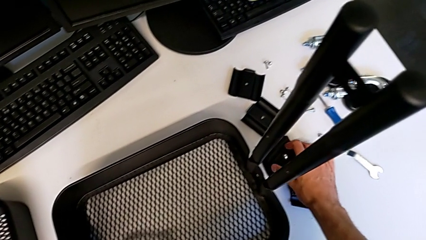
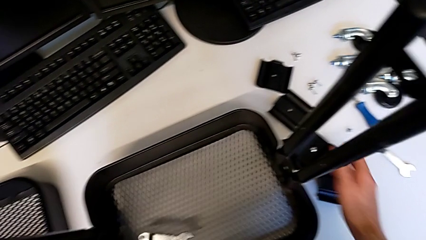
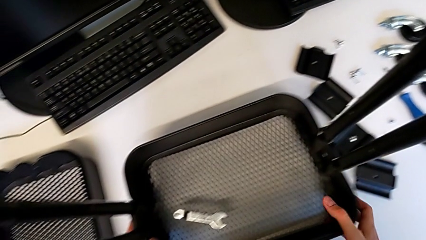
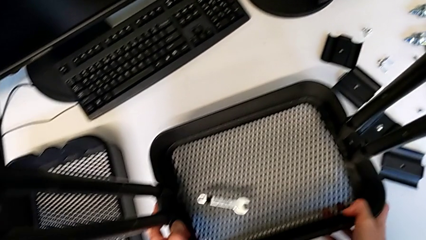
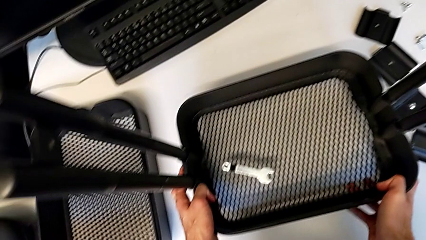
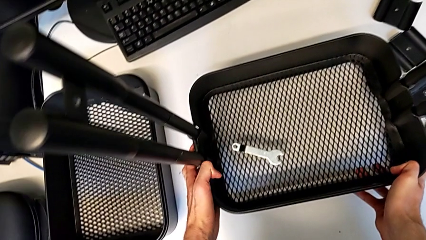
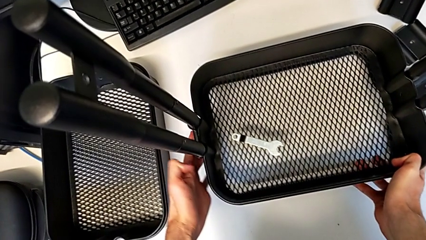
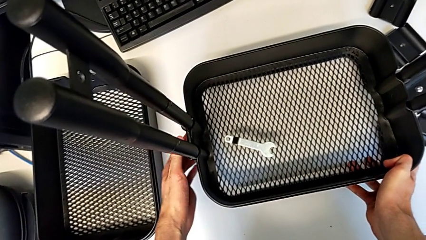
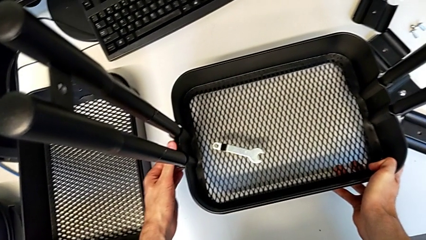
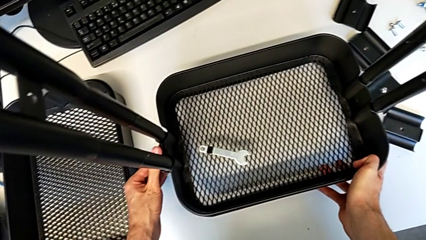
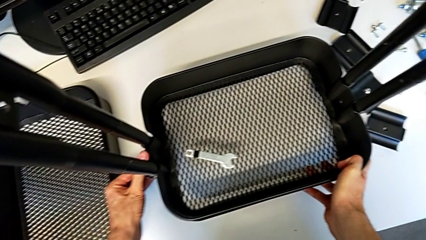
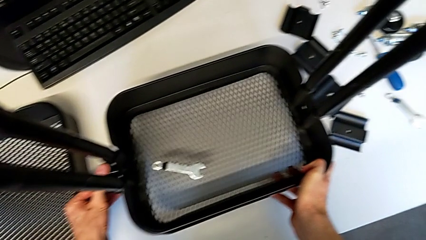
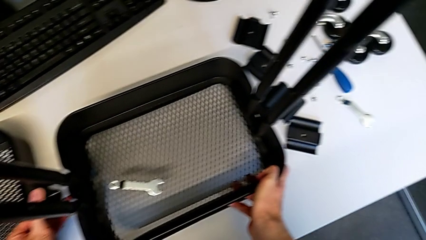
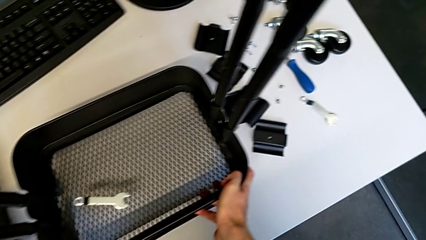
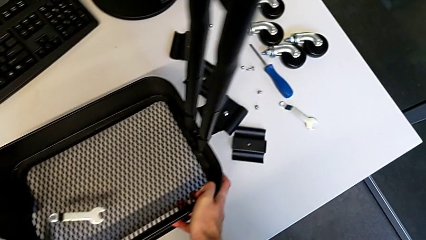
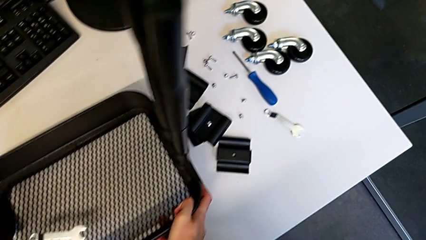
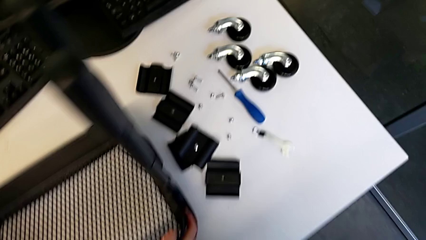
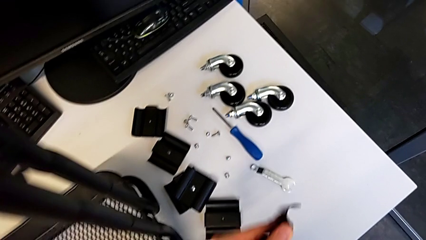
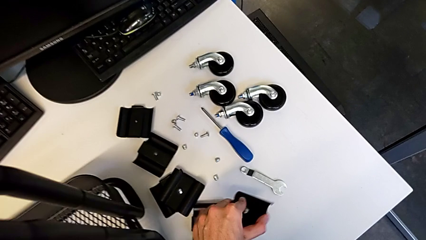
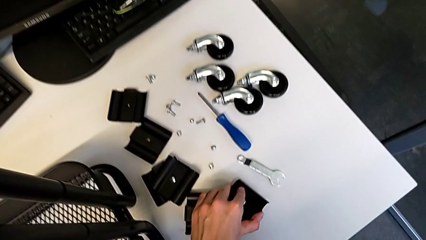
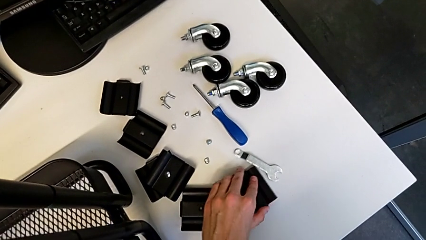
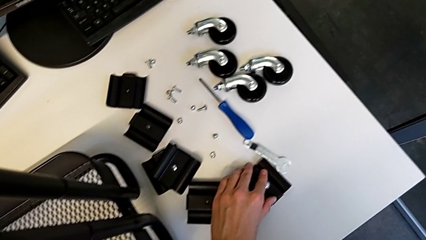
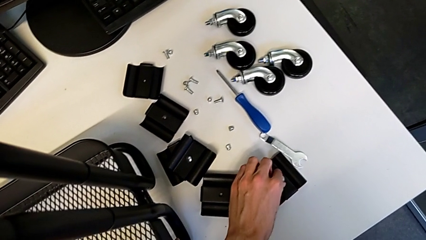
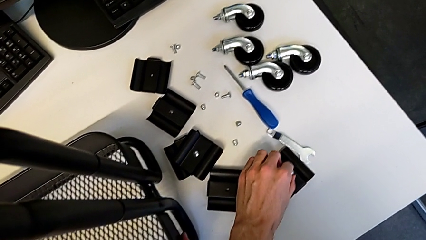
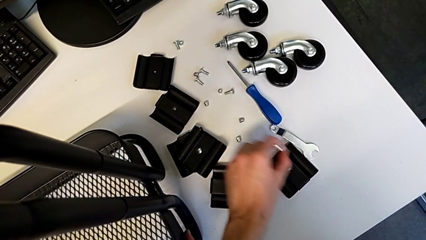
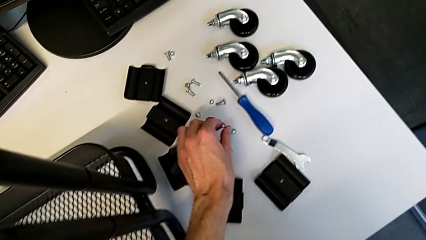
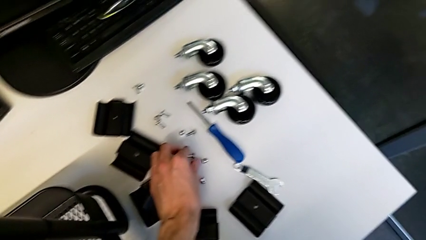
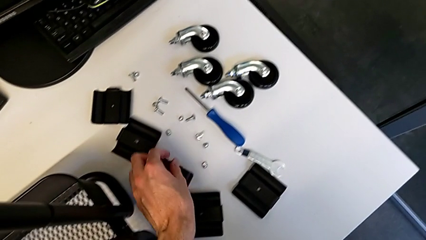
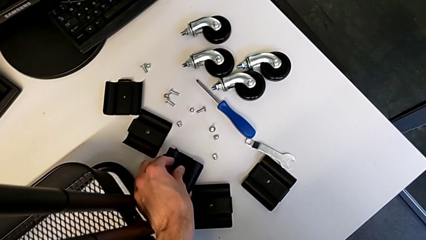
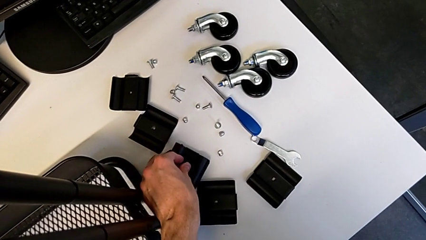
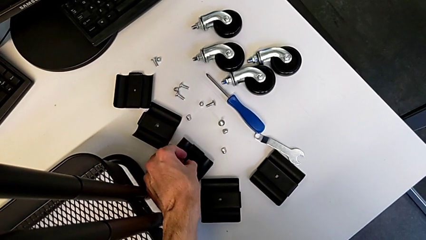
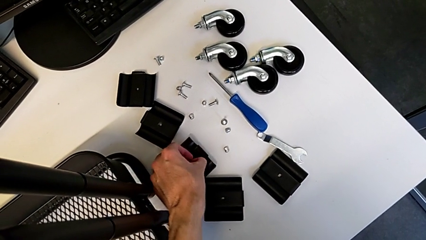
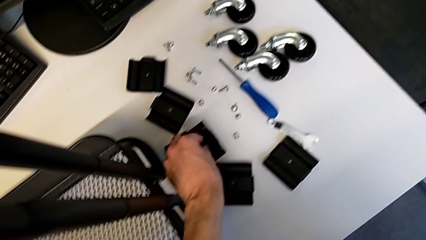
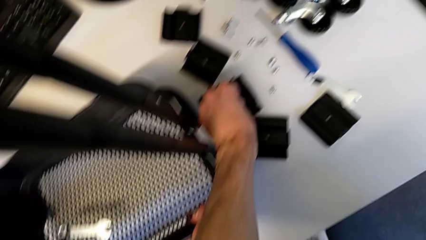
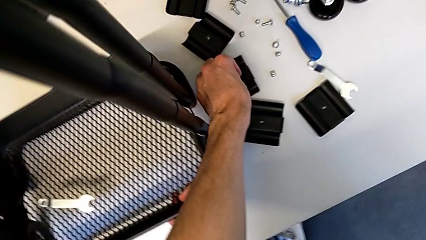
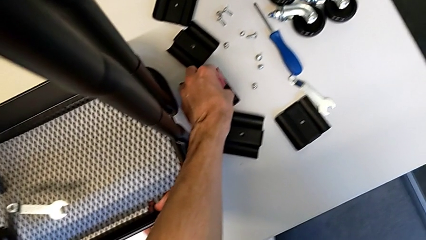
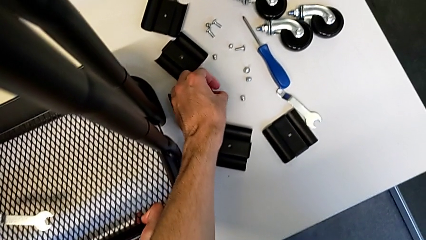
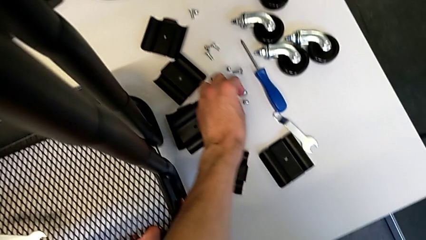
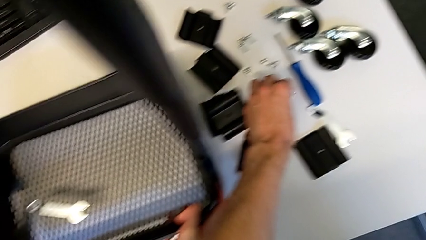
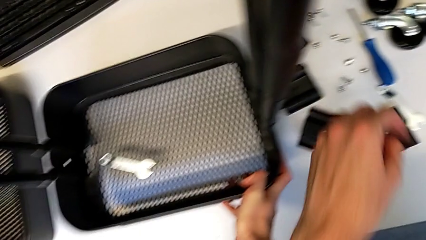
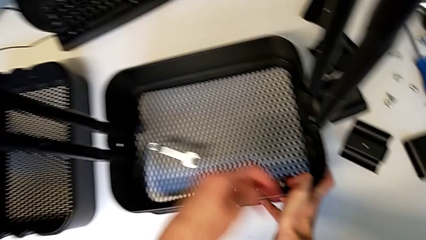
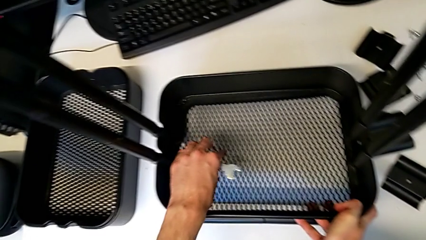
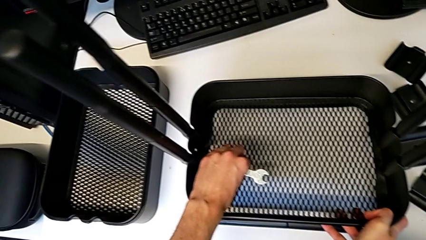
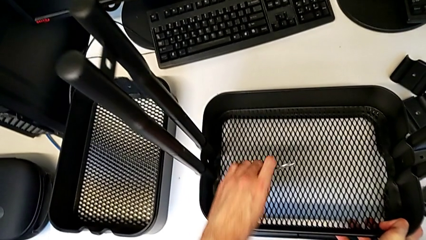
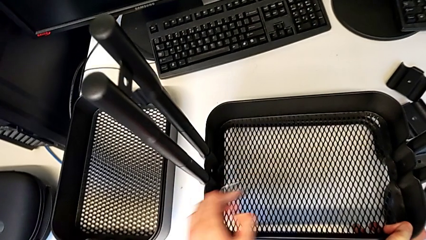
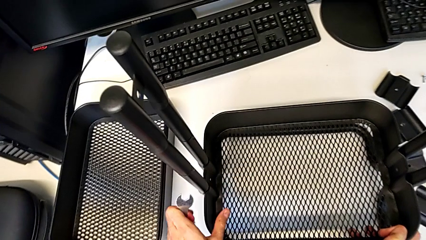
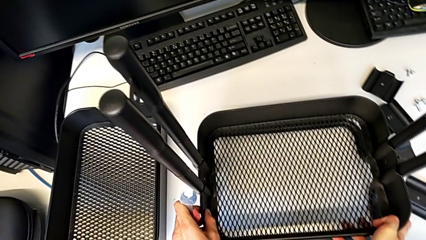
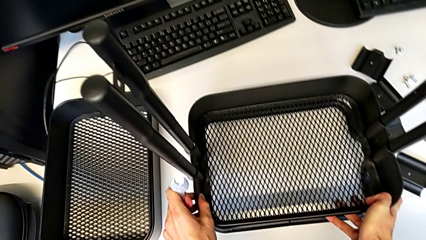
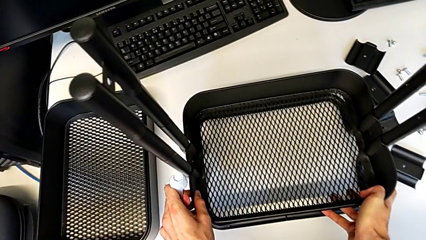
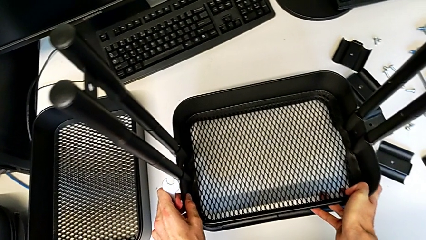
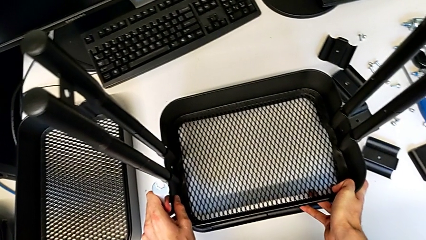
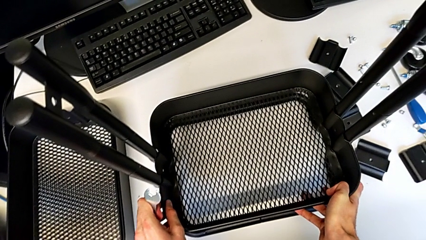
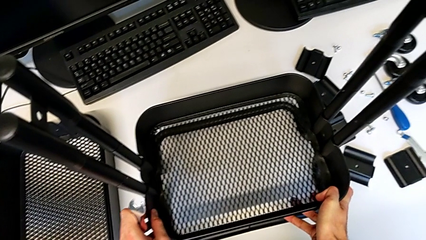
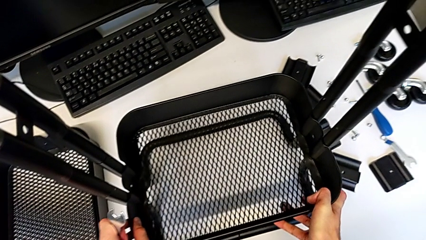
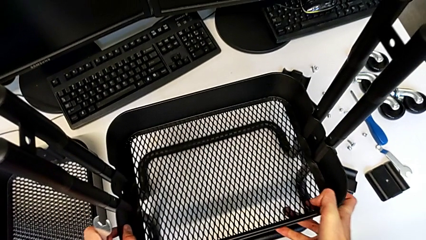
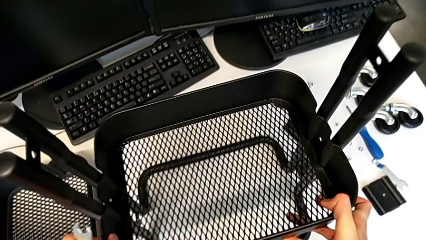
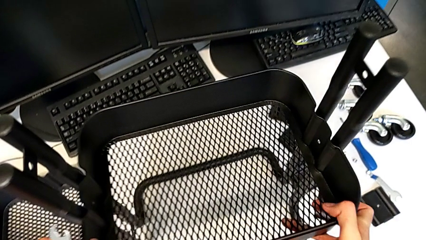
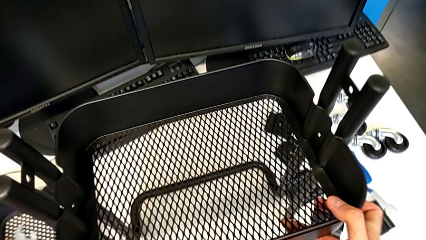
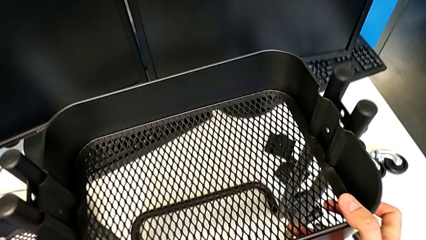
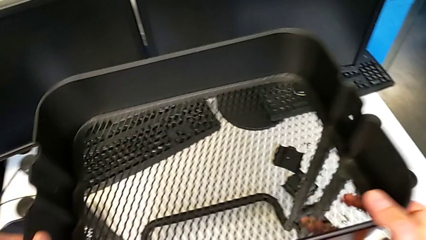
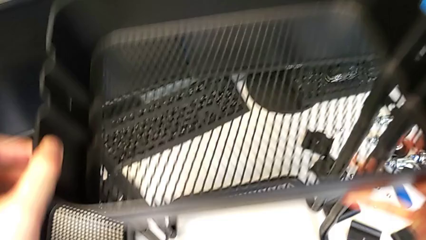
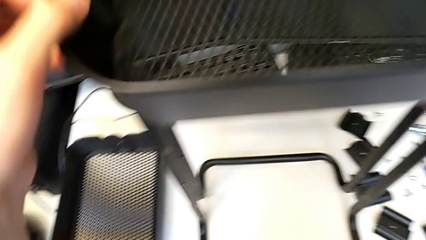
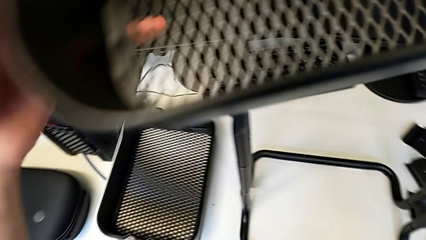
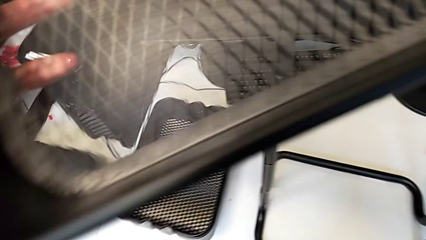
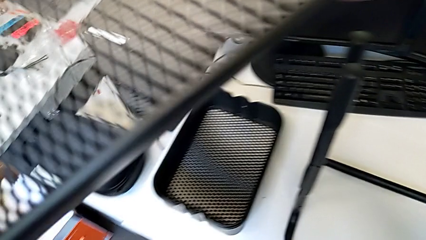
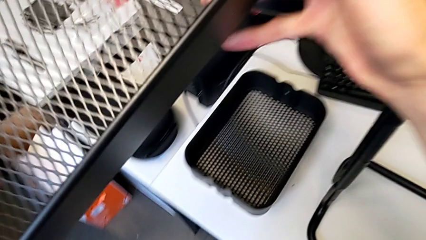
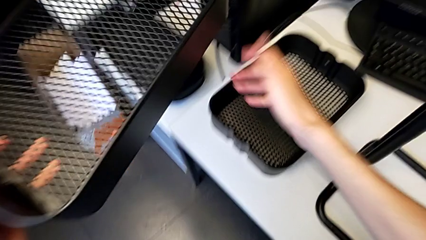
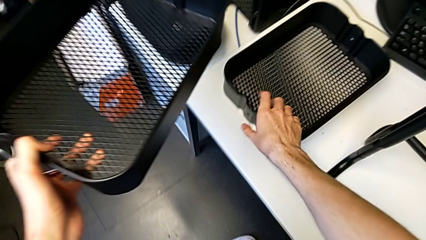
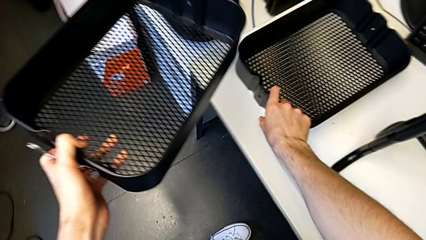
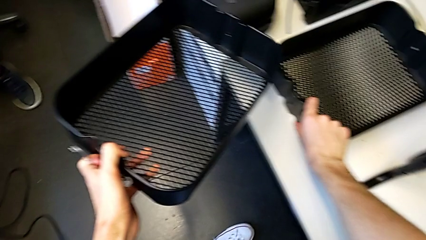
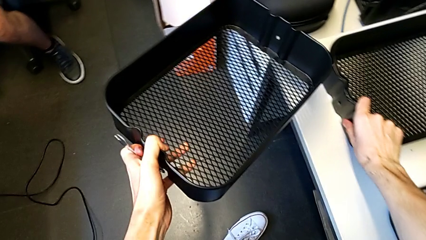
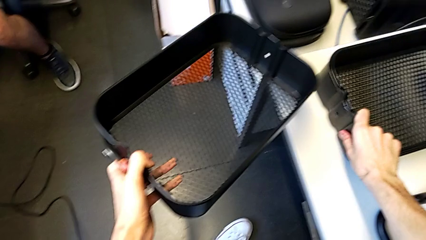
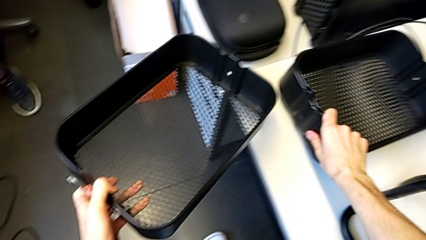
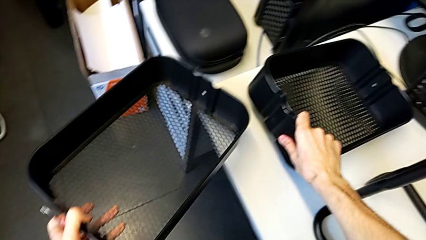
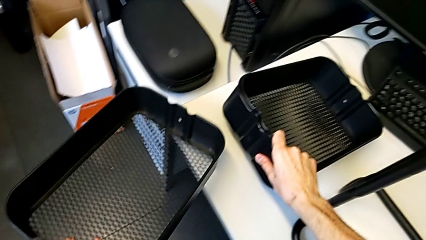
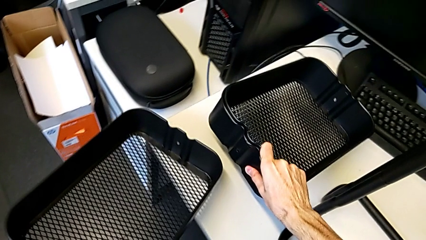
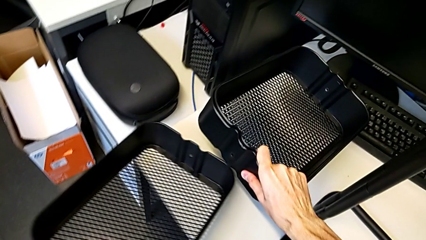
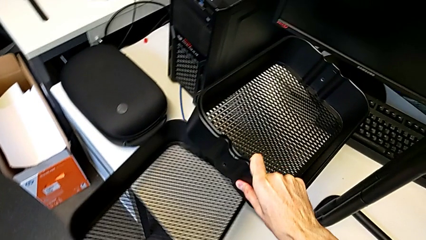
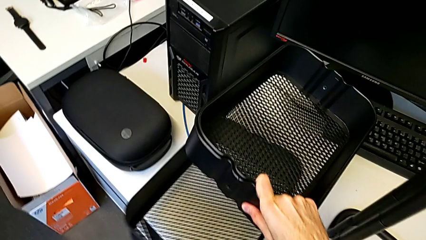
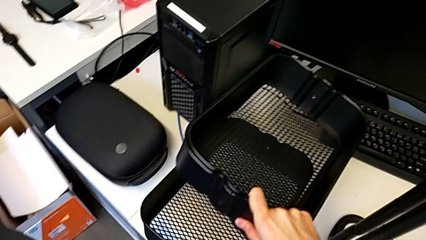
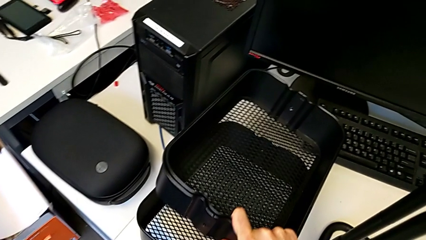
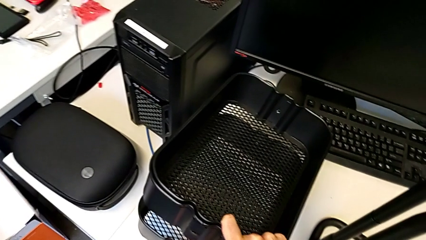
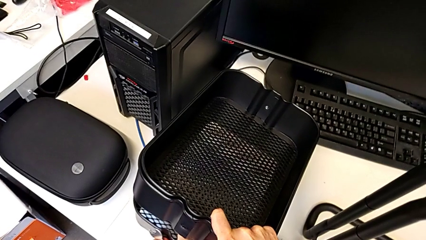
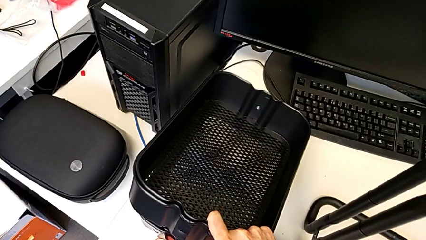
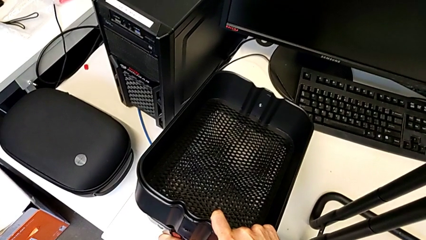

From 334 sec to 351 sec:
The camera wearer is disassembling the bottom grid tray. They place the bracket, disassemble it, place it, disassemble the bolt, place it, disassemble the bolt, place it, grab the hexagonal wrench, disassemble the bottom grid tray and begin to place it.
